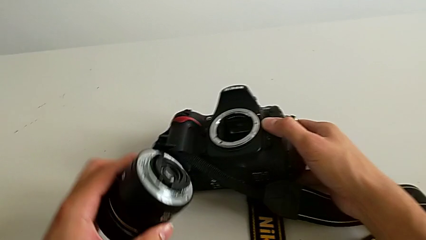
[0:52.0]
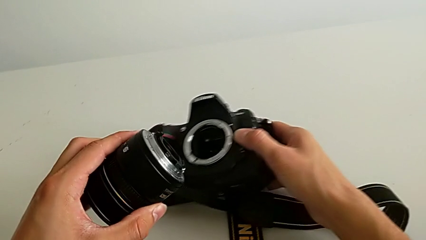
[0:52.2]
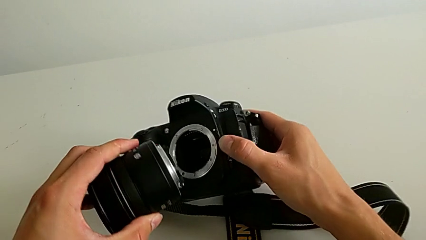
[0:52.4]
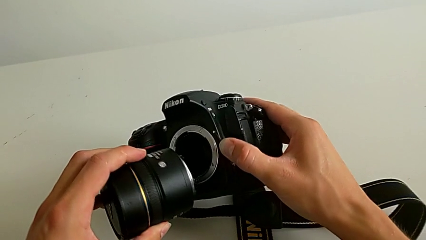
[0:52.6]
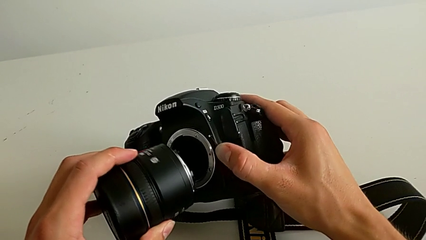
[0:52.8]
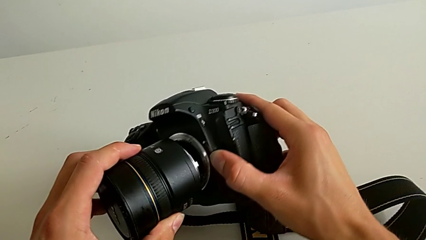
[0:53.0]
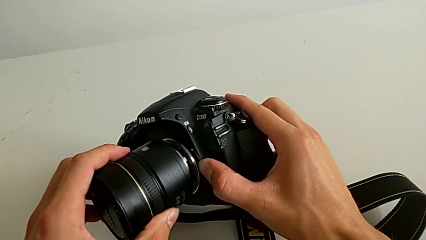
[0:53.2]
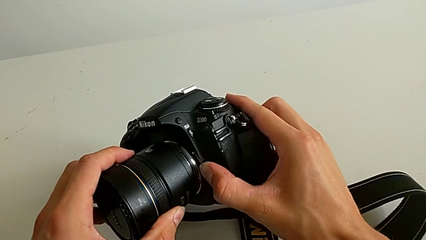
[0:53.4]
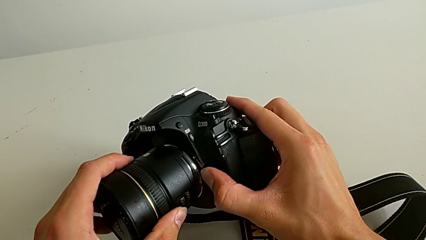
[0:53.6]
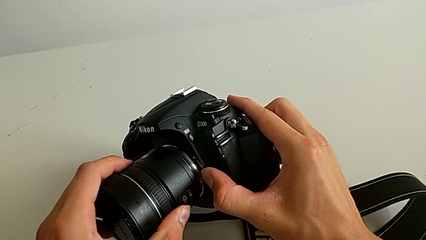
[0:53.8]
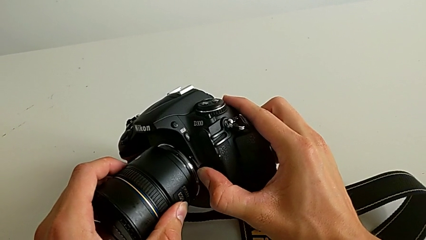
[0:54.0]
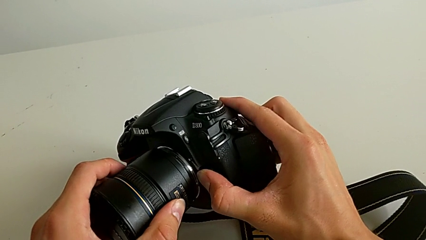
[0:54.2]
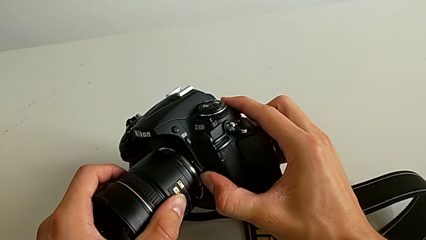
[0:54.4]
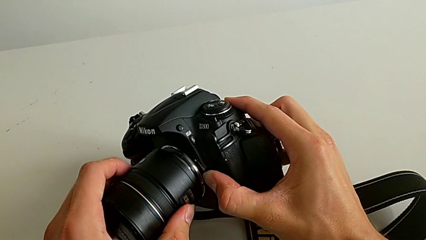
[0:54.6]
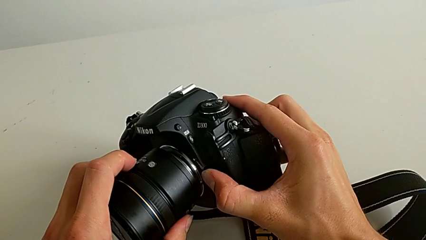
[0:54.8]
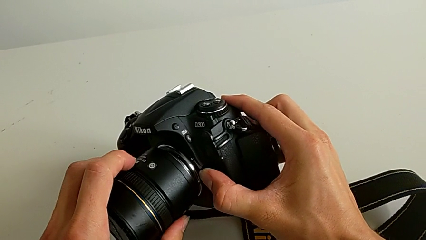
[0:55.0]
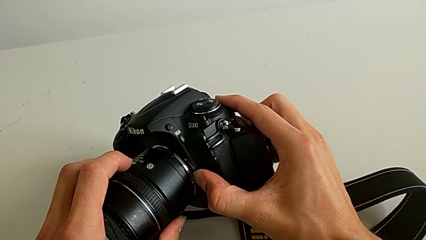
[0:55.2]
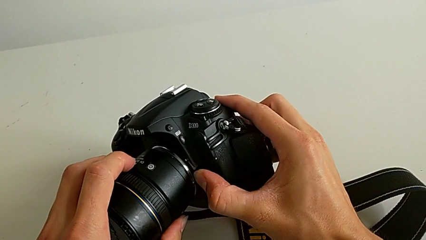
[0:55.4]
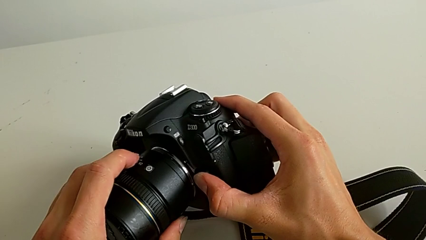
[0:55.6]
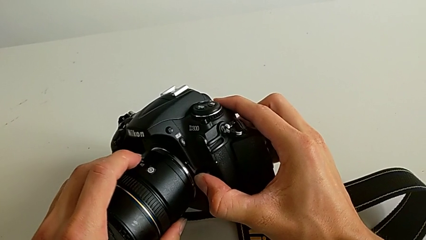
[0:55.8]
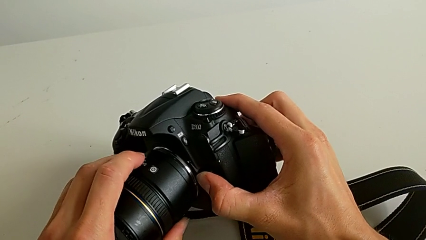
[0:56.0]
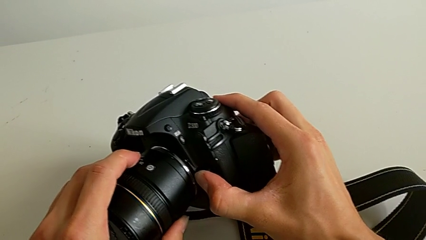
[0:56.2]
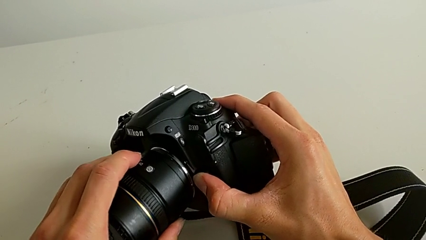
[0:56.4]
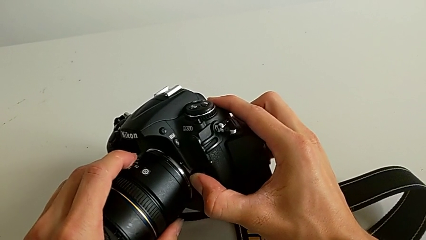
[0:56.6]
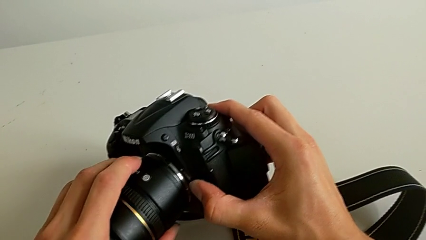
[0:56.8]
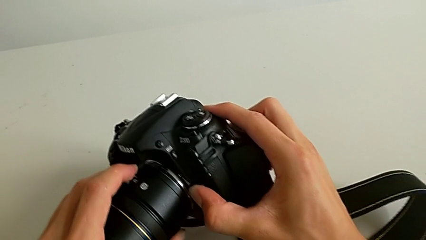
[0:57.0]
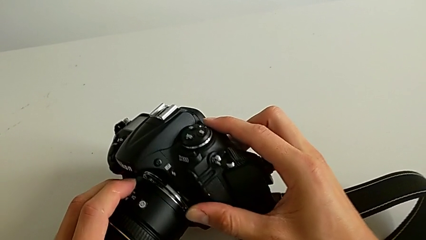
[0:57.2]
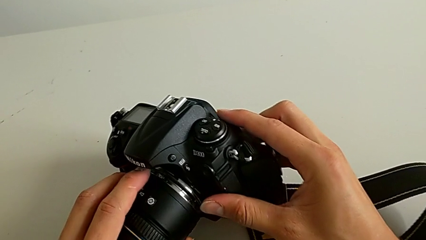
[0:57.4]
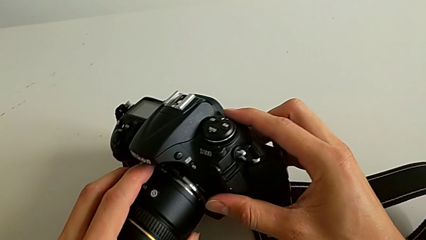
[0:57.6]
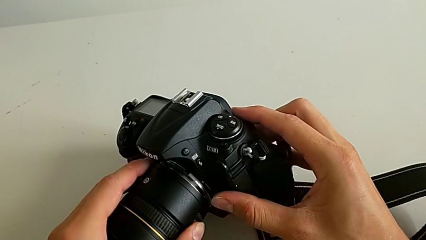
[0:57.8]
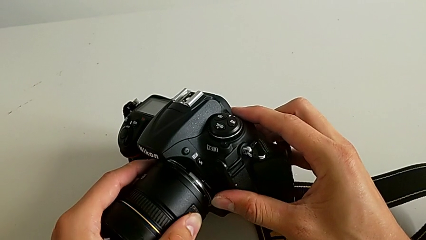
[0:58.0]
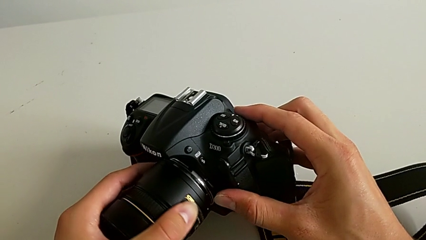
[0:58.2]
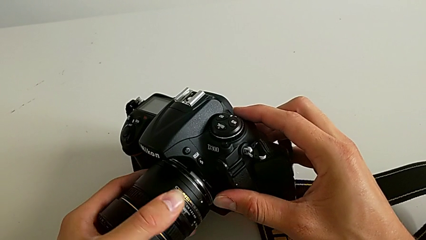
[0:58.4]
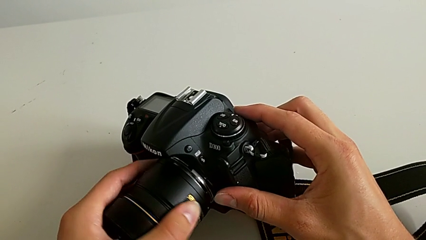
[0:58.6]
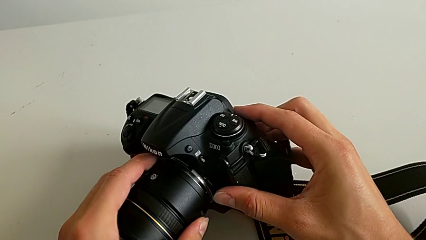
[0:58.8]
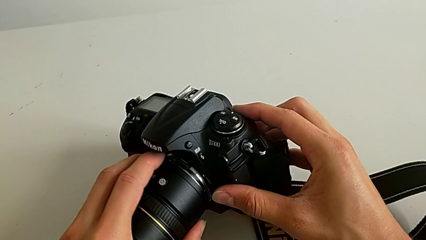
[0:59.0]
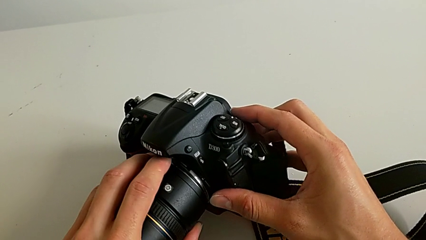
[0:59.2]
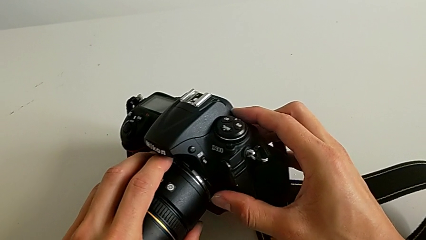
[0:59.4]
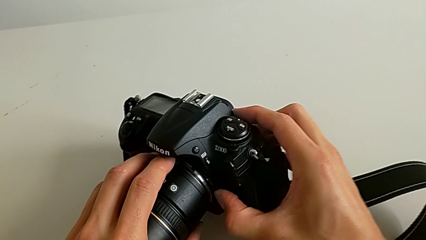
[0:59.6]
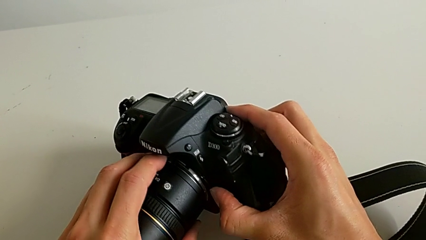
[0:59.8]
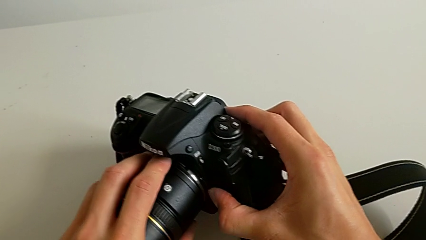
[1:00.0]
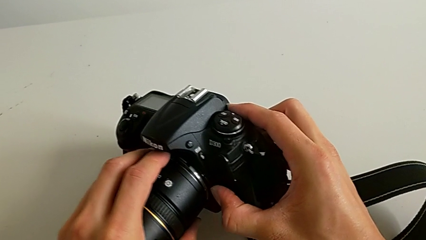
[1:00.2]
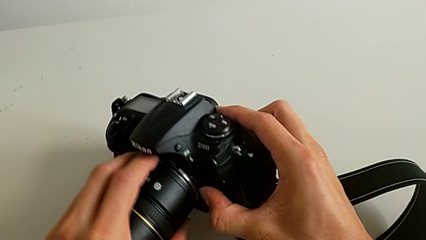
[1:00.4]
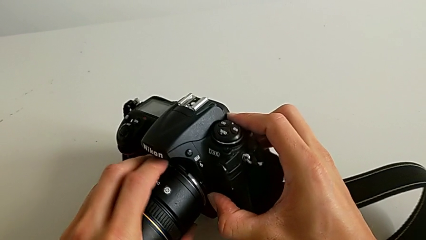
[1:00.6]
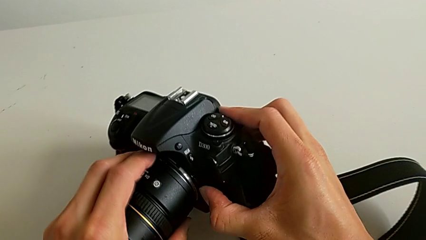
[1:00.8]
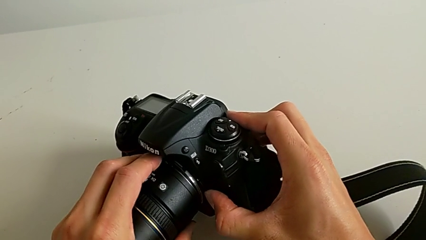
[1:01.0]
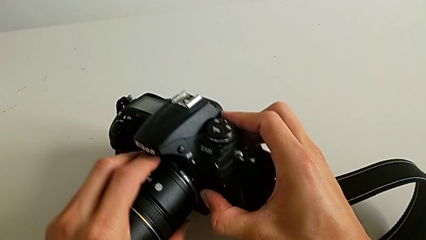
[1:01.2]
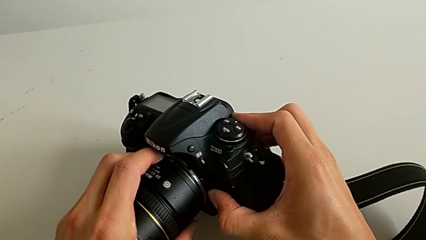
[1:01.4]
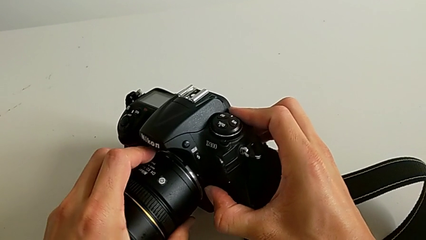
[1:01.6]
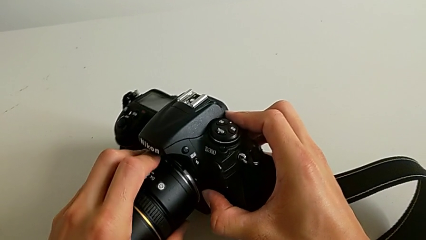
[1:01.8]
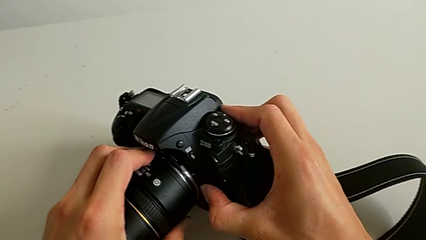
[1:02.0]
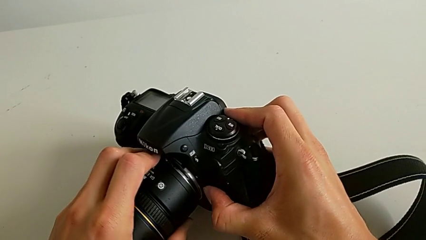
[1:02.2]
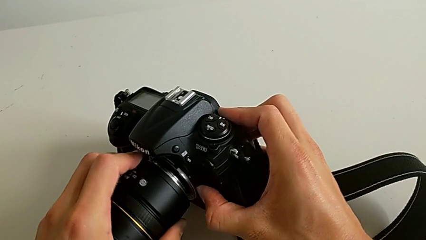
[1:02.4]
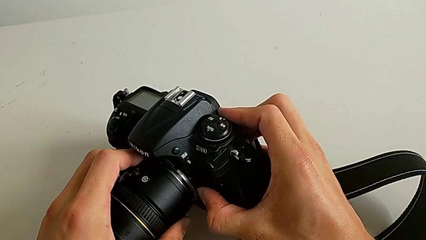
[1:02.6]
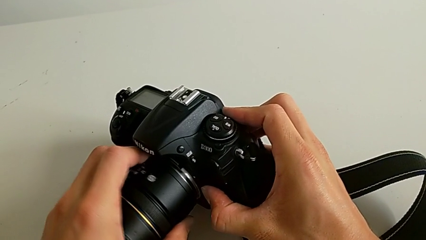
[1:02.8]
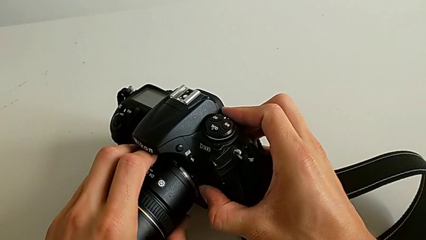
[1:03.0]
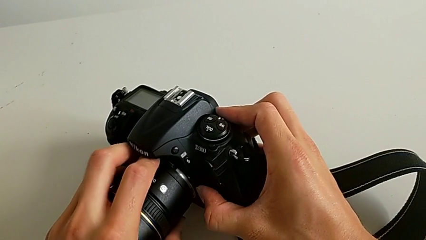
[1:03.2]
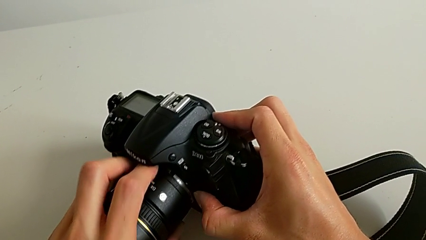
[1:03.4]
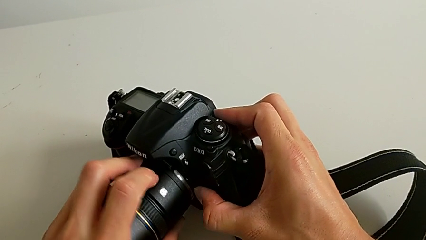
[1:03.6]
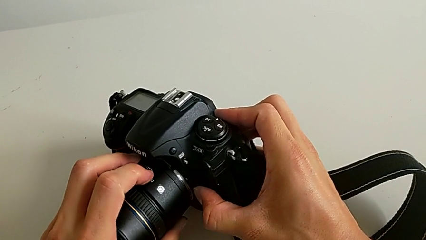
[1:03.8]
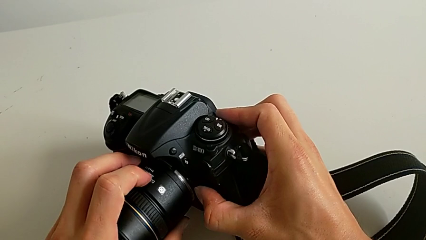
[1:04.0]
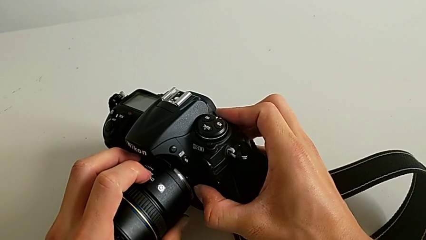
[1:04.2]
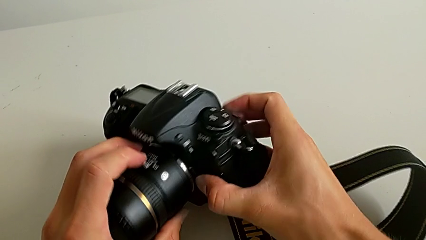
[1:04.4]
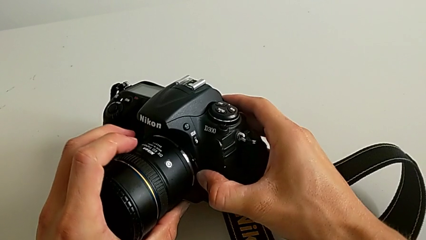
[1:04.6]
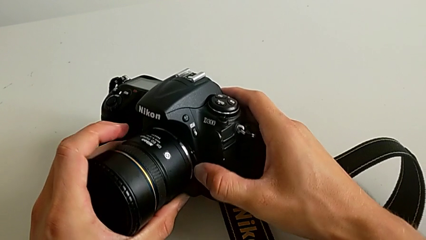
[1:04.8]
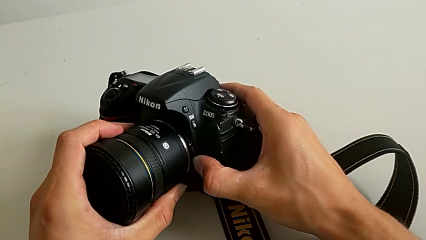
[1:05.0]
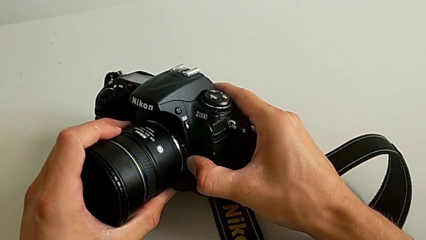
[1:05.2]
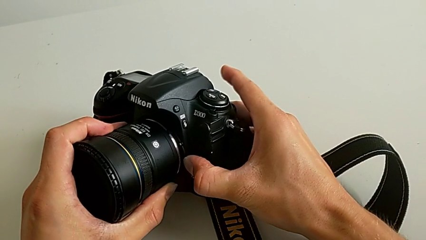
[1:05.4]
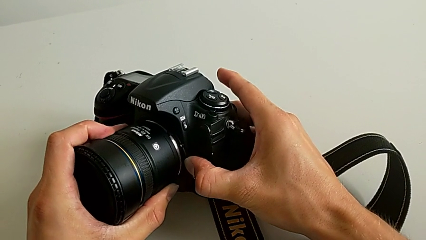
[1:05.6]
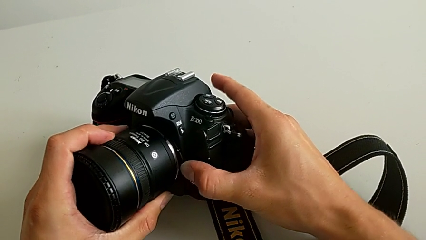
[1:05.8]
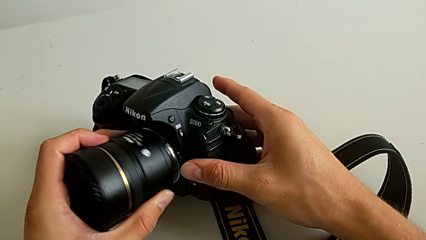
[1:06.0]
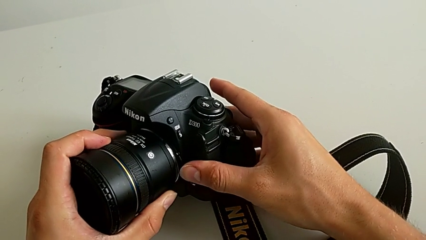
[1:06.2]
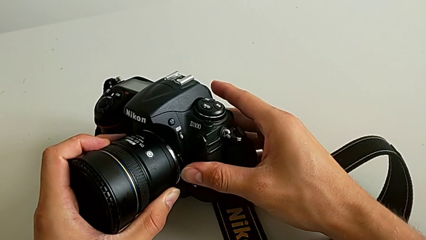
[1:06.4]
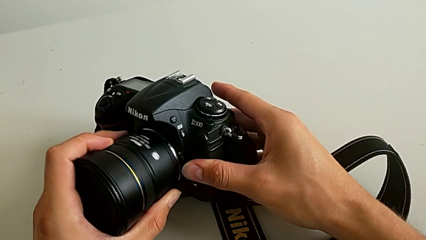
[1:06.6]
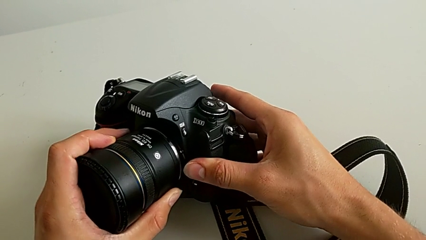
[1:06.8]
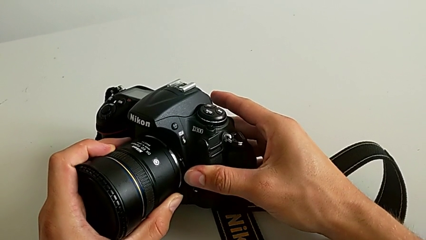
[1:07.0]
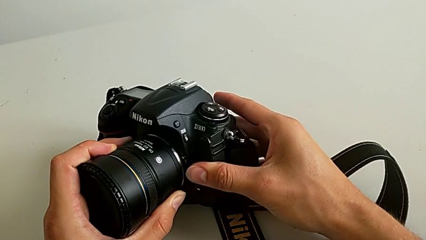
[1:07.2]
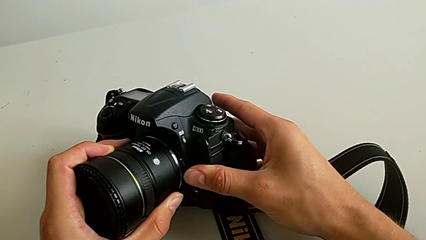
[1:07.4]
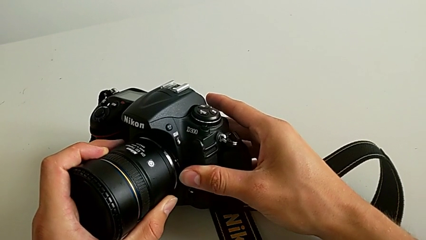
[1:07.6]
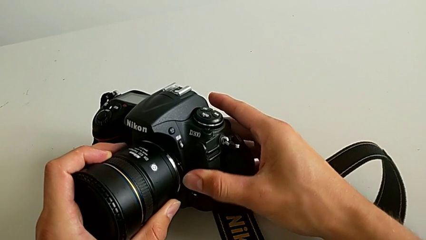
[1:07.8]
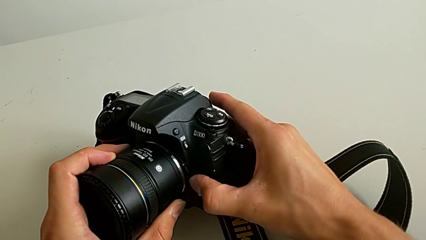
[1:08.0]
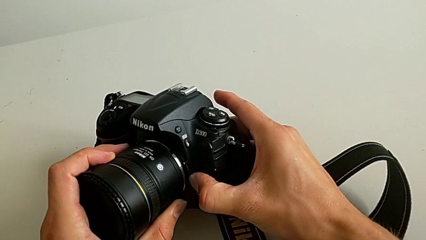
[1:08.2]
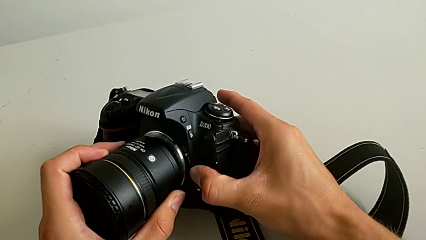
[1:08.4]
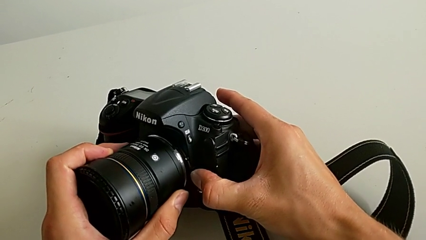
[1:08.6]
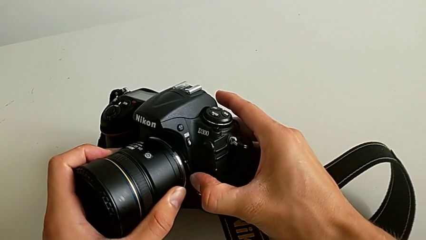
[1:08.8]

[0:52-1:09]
The camera wearer is attaching the lens of the DSLR camera. They press the button, wrongly assemble the lens, forcing the attachment of the lens camera, press the button, wrongly rotate the lens, forcing the attachment of the lens, and rotate it.
